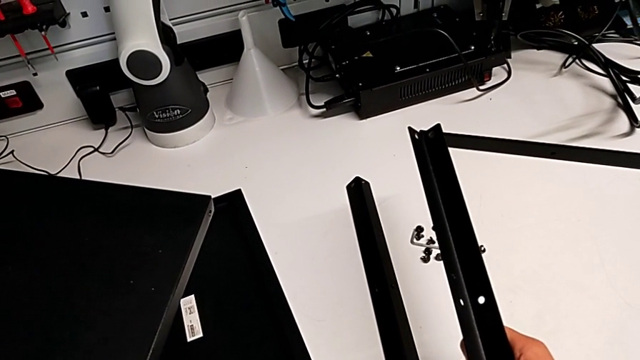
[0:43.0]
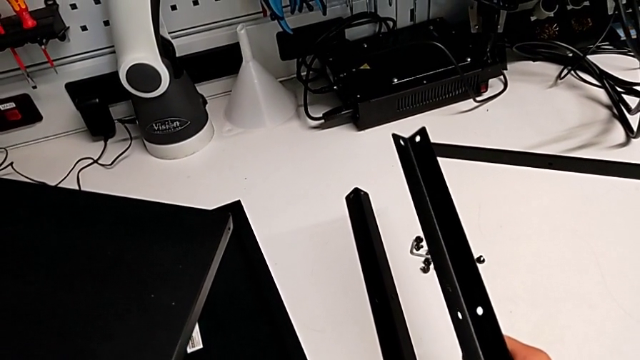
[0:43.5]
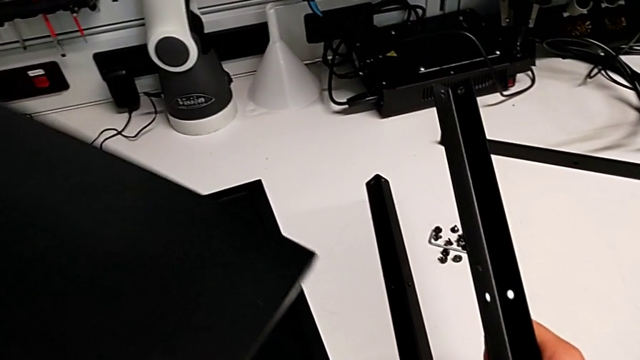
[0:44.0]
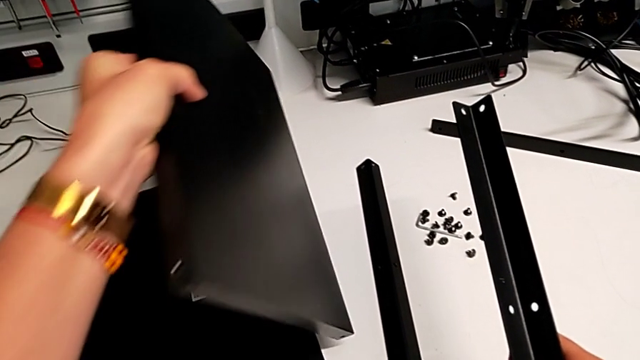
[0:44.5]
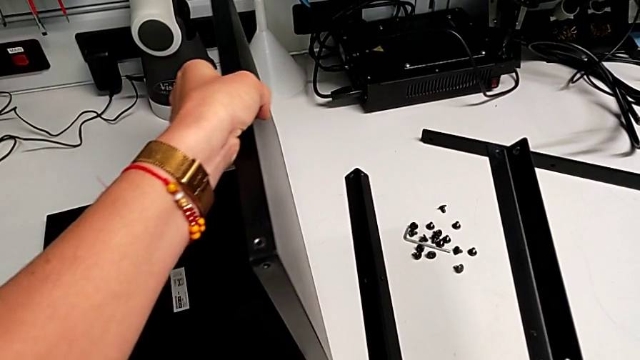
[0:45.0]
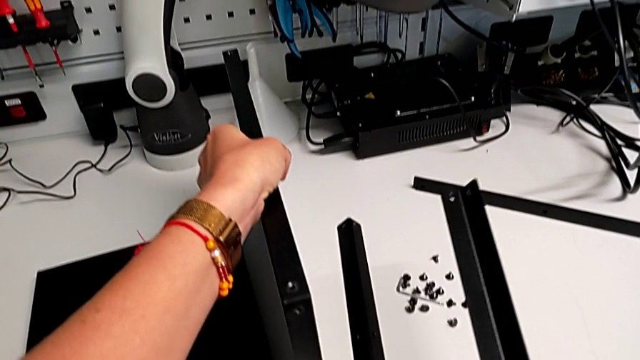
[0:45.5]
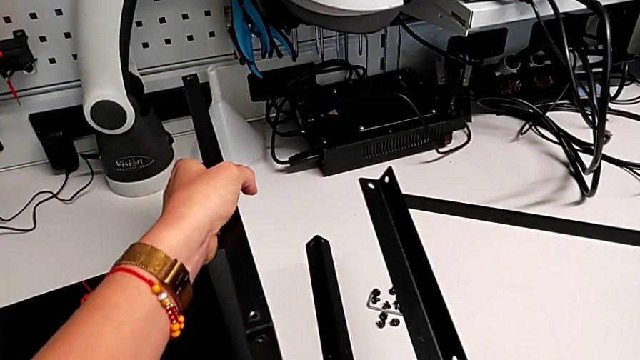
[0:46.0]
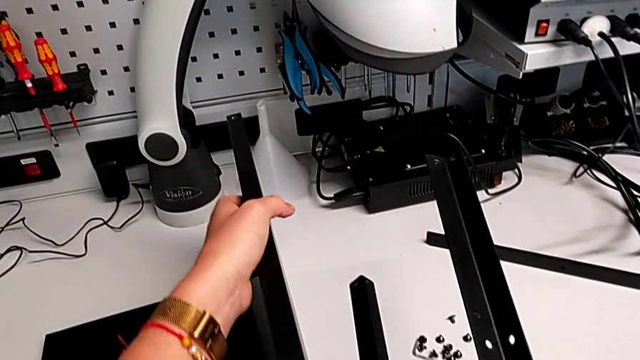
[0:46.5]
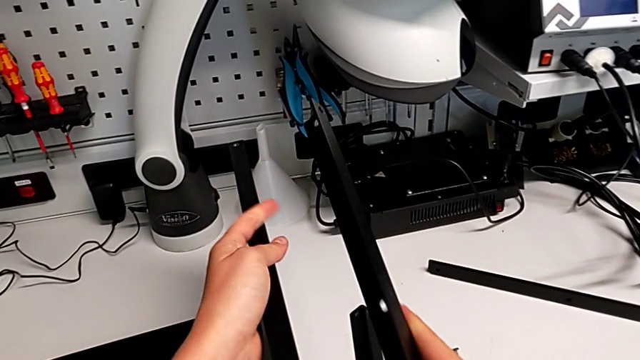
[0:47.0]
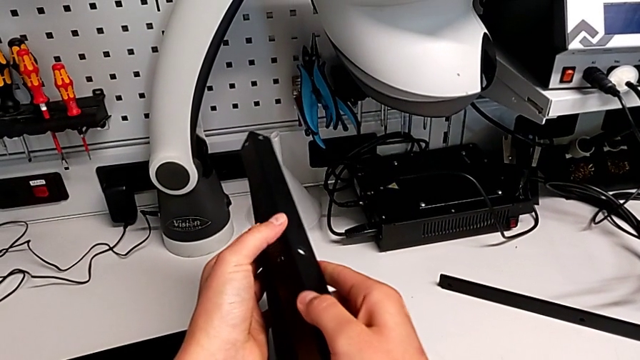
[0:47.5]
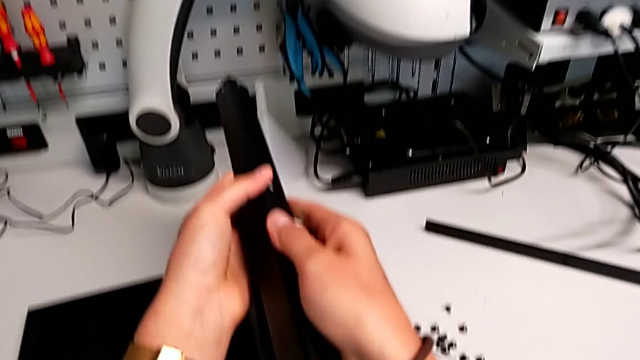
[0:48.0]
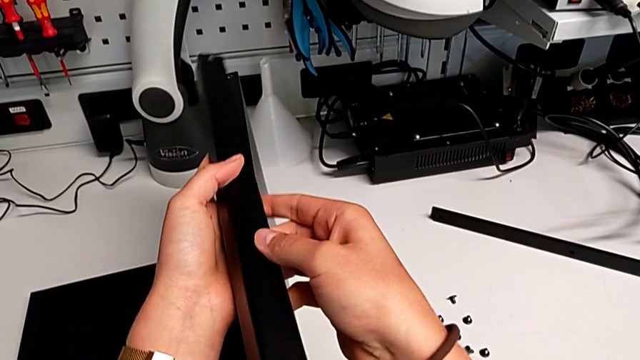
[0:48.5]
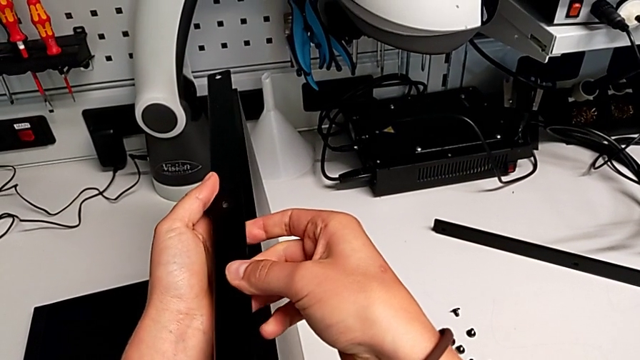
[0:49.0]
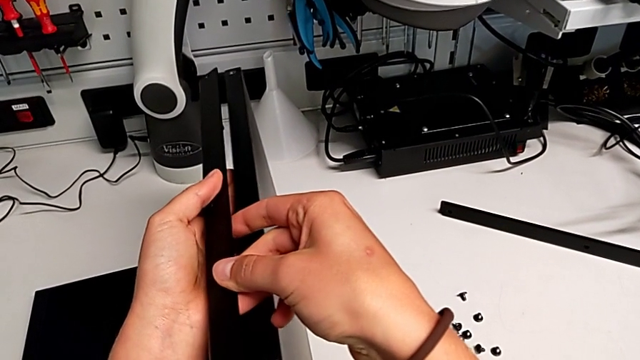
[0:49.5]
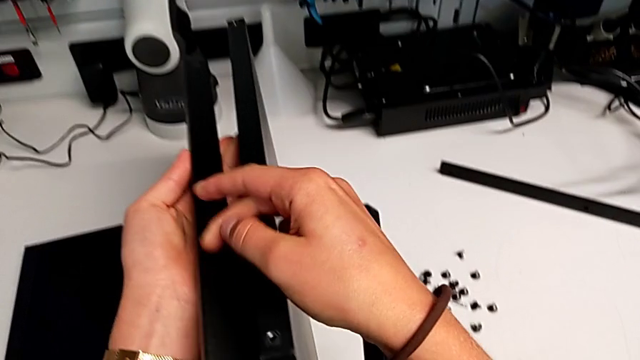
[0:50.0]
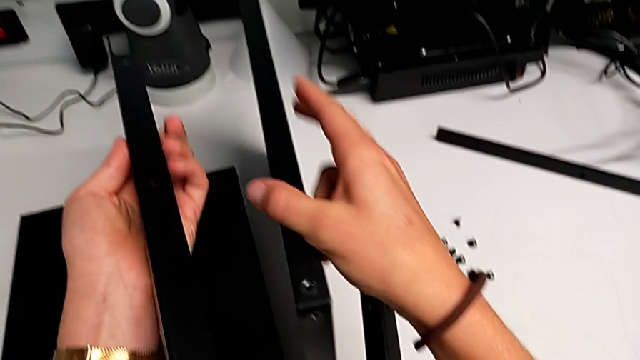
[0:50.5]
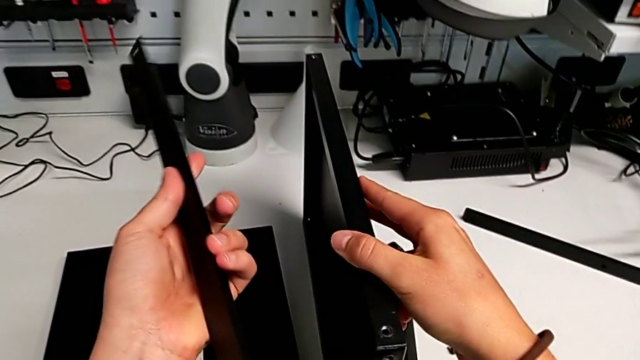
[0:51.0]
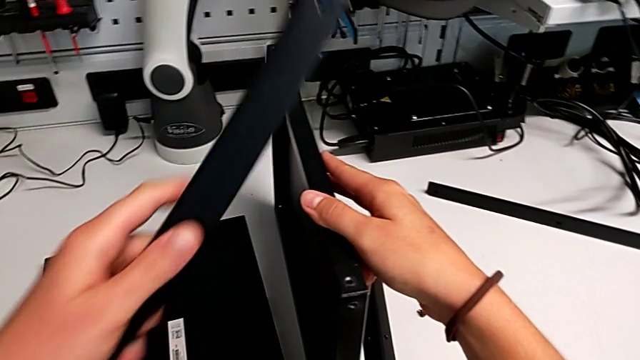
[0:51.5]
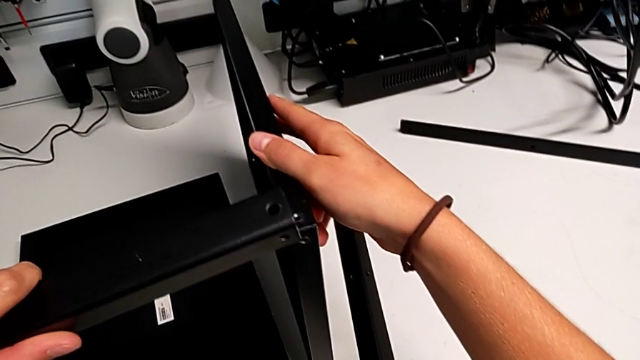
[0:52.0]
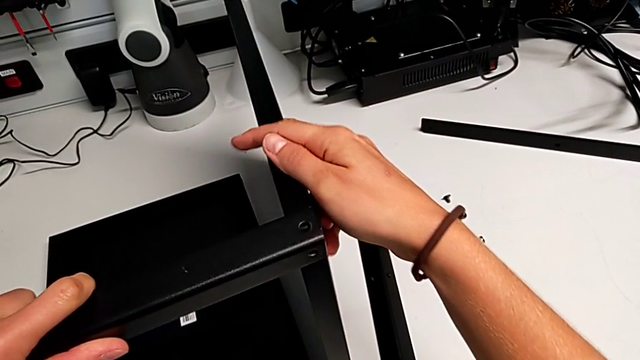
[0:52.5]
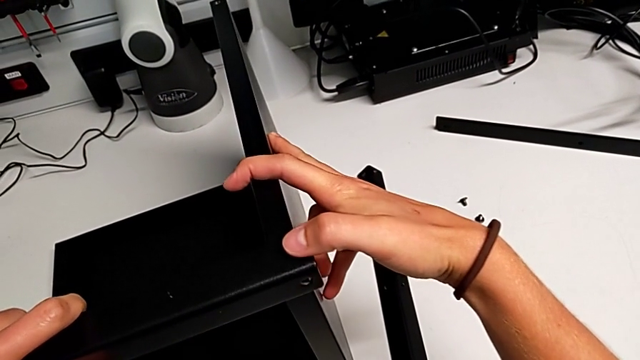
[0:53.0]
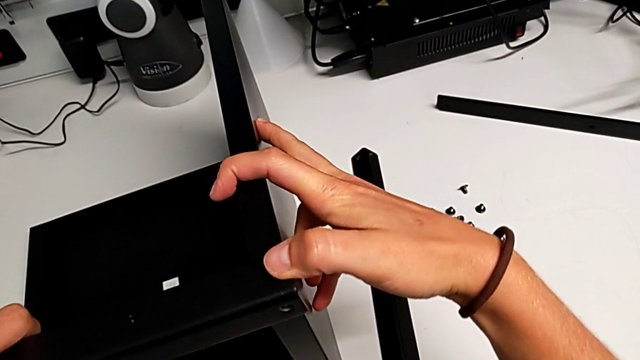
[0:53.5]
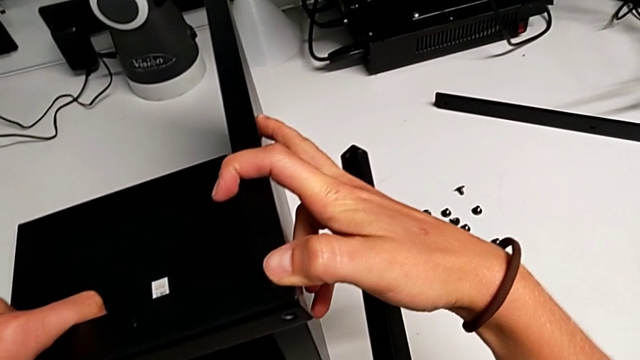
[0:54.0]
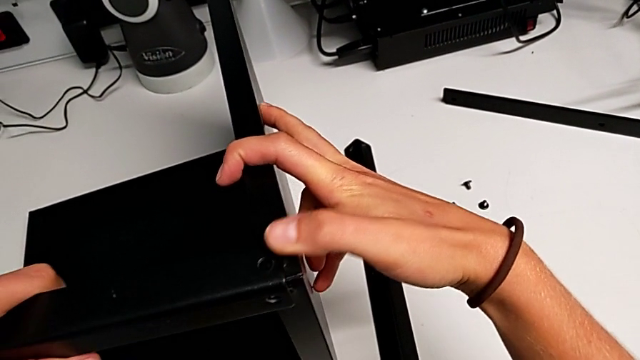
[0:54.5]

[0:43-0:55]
The camera wearer is screwing the first leg onto the bottom plate. They stand the tray and wrongly align the first leg, the leg being at the wrong place to assemble with the tray.

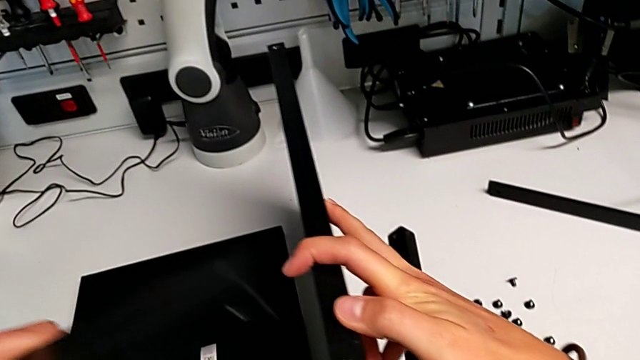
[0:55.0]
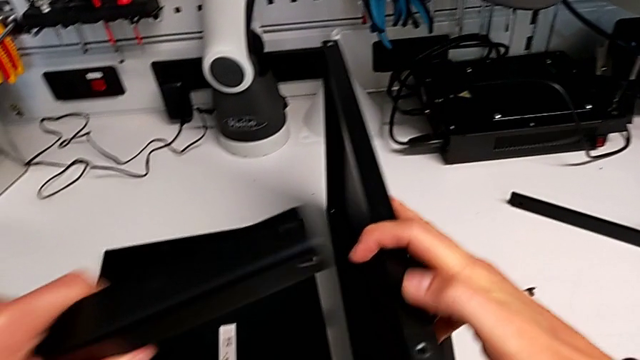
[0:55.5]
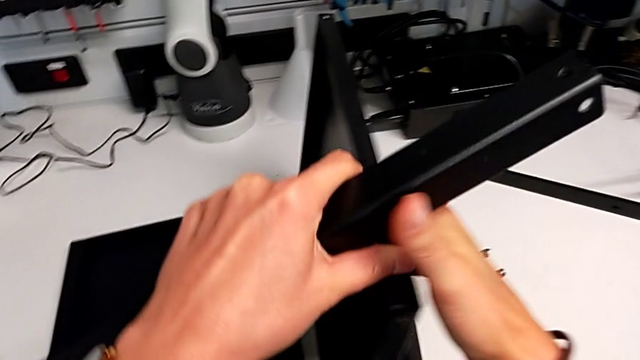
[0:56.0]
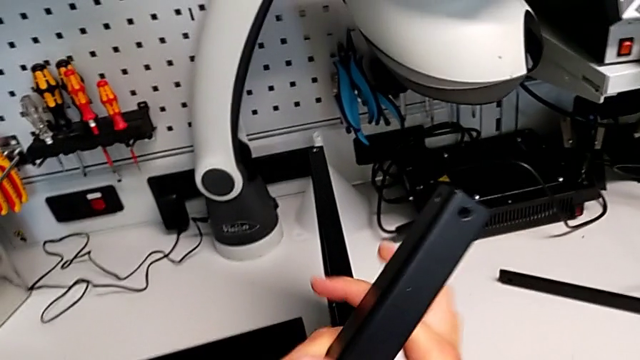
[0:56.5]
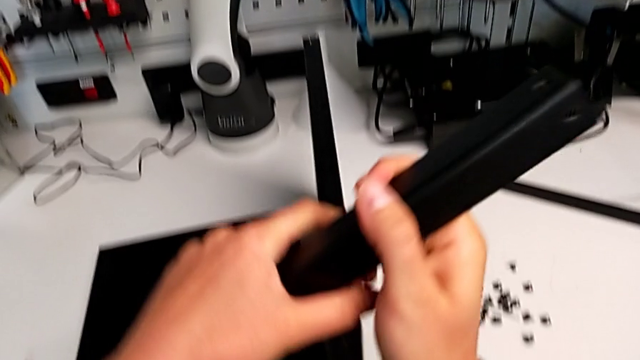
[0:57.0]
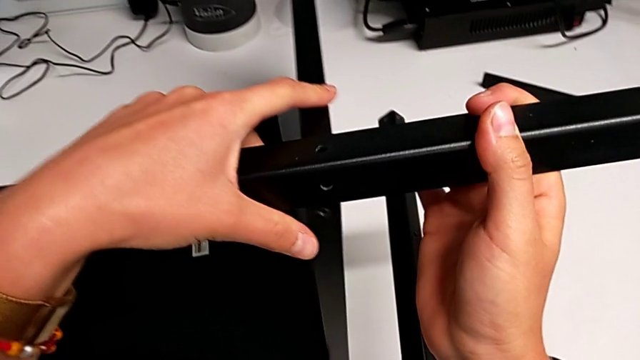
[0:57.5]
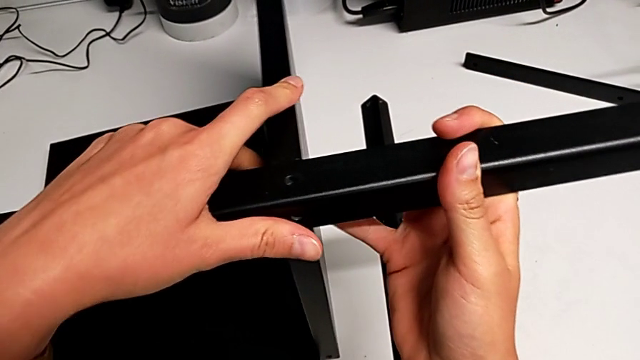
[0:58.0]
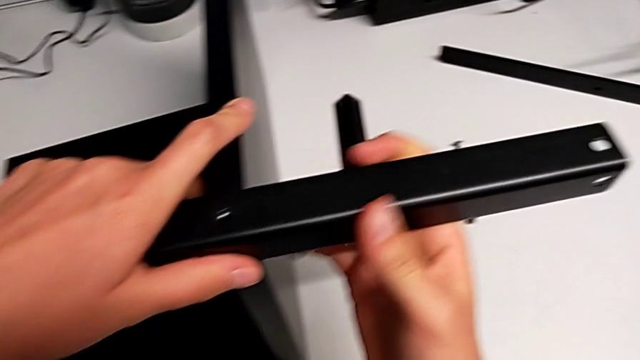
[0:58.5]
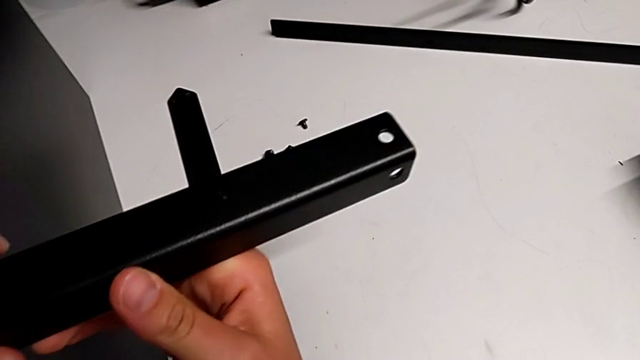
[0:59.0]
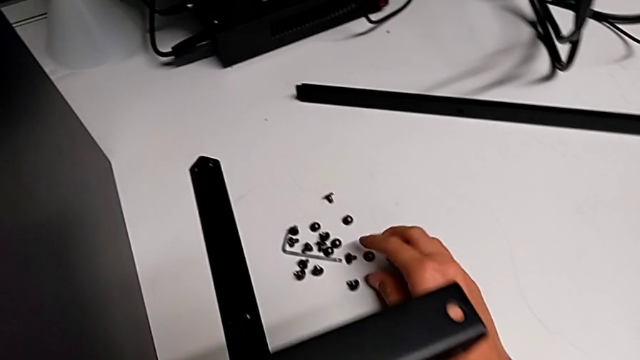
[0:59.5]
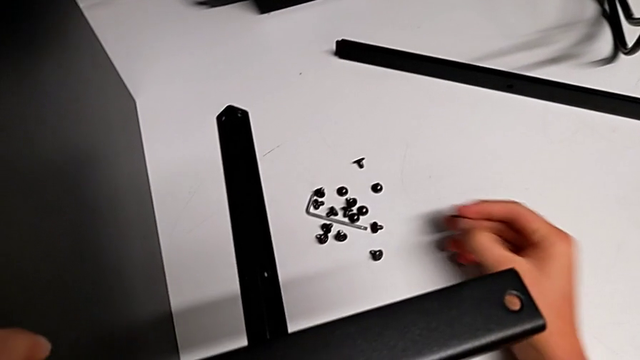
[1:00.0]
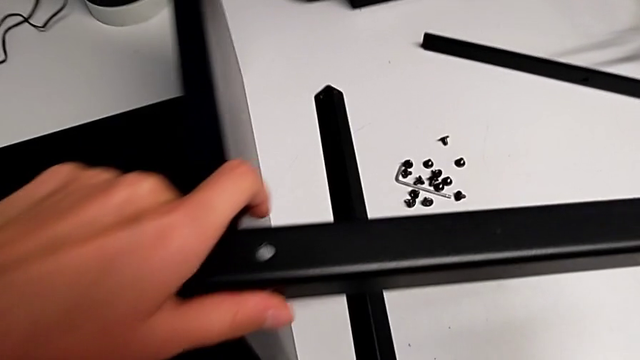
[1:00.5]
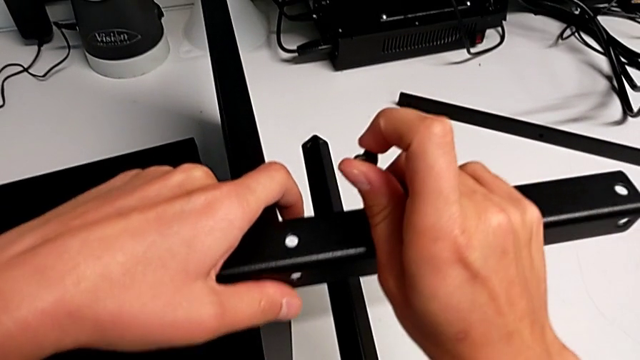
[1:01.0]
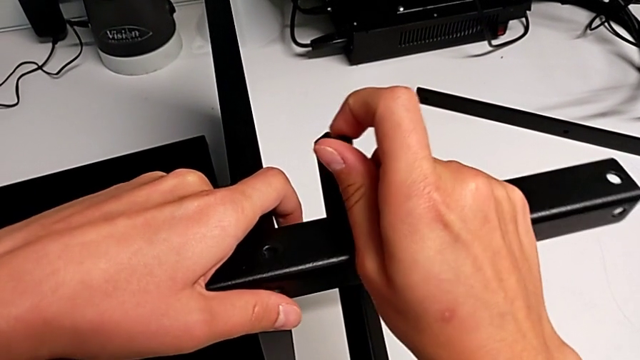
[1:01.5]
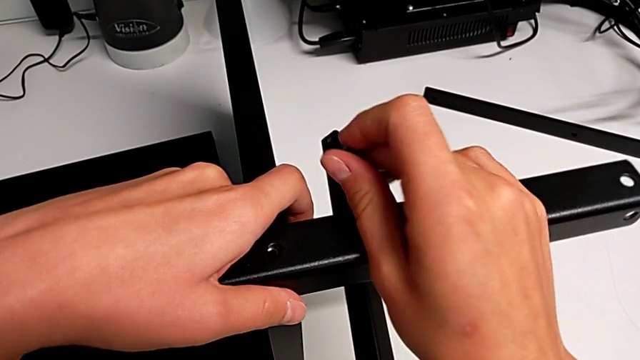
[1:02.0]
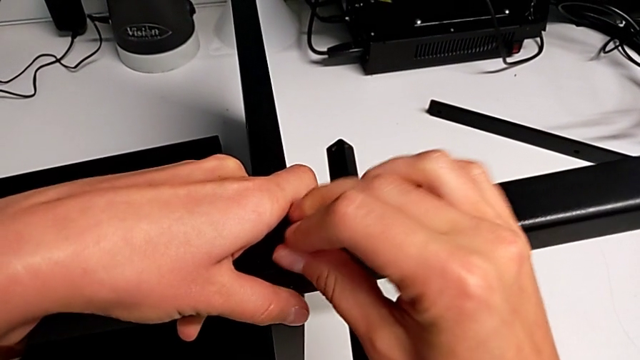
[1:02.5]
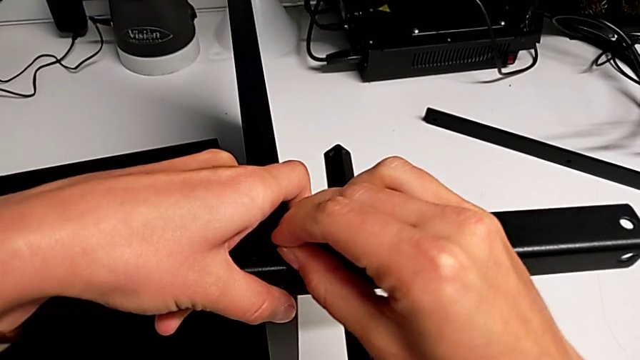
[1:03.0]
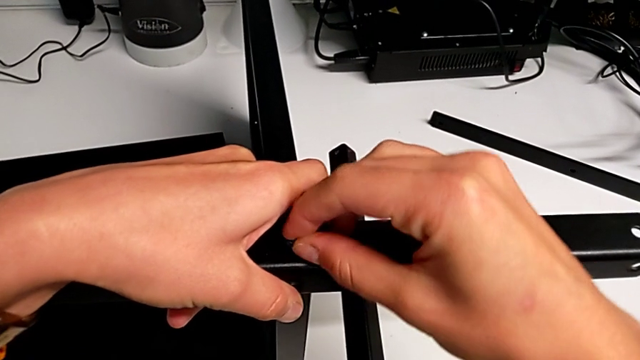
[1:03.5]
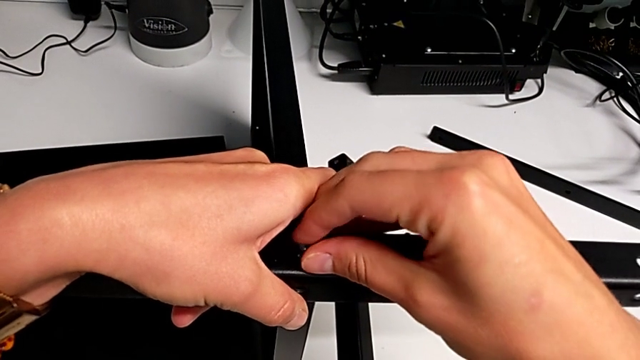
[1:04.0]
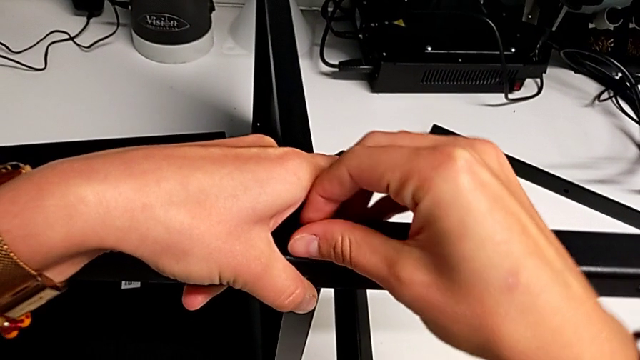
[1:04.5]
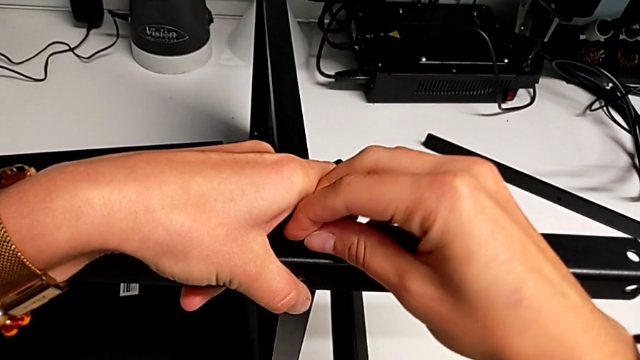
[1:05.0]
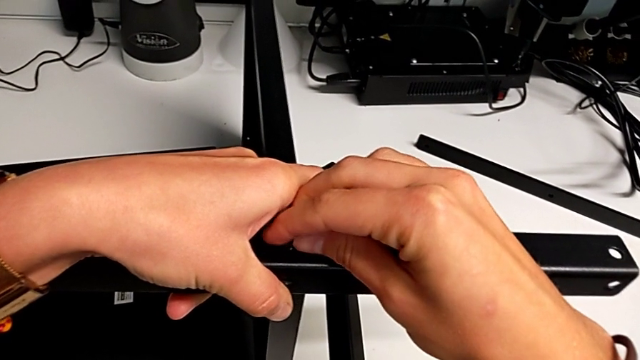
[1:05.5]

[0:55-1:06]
The camera wearer is screwing the first leg onto the bottom plate. They align the first leg and begin to insert the first hex socket head.
